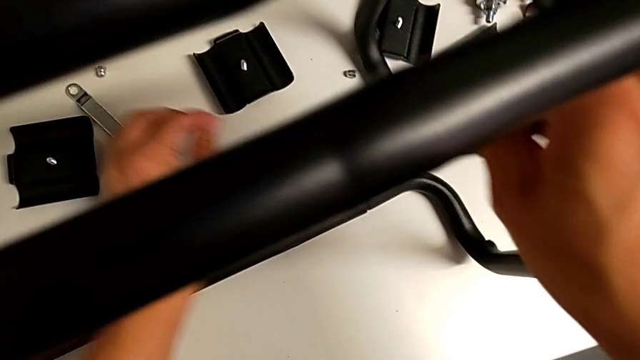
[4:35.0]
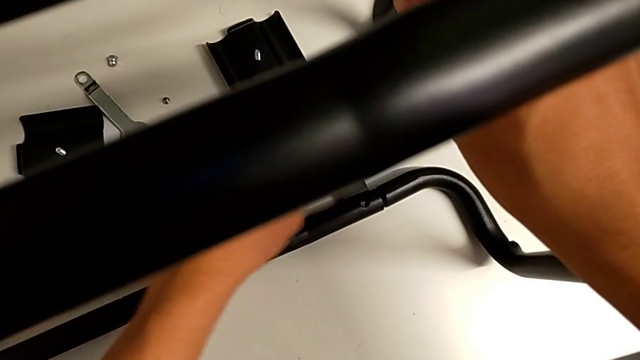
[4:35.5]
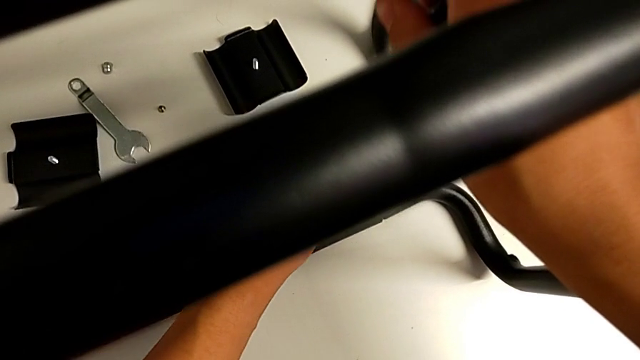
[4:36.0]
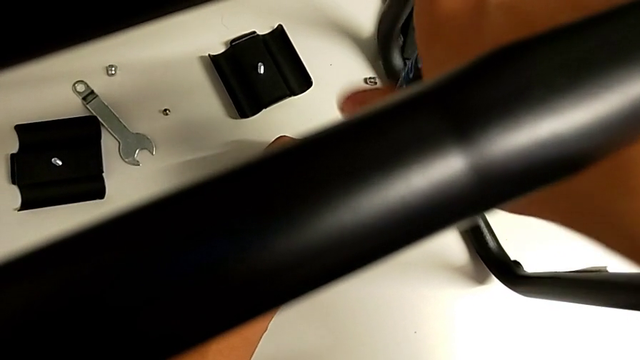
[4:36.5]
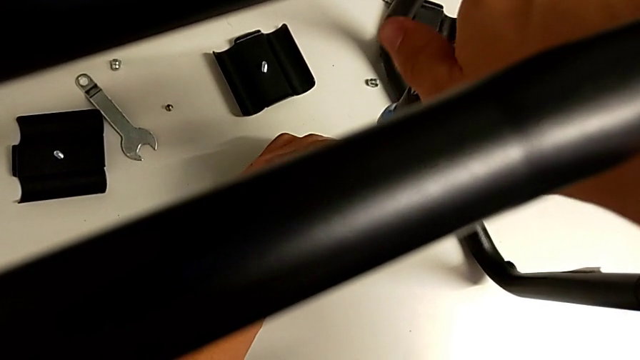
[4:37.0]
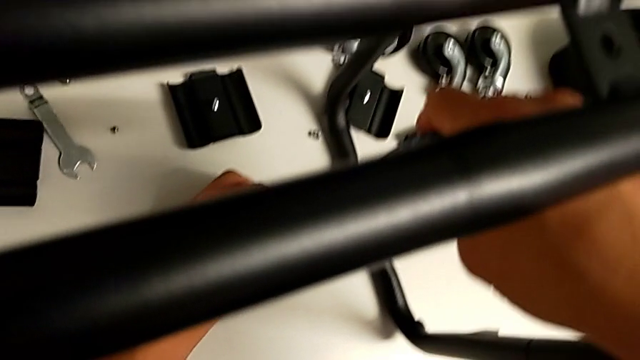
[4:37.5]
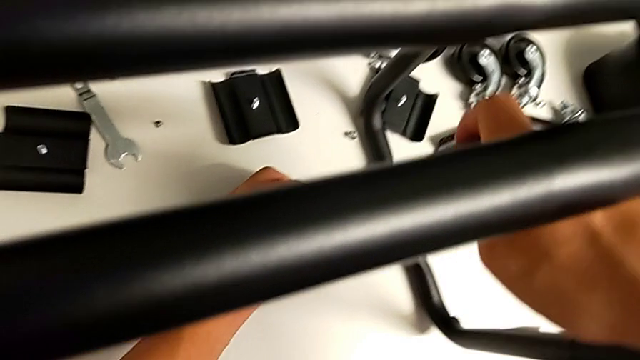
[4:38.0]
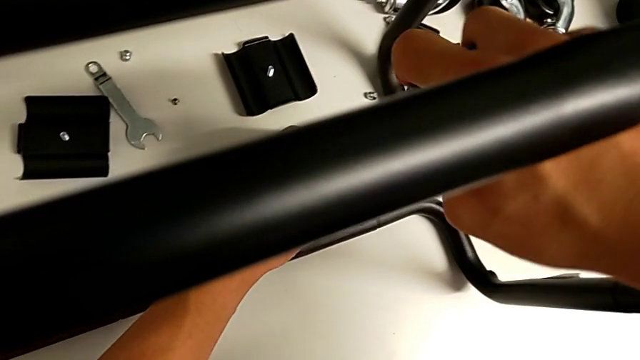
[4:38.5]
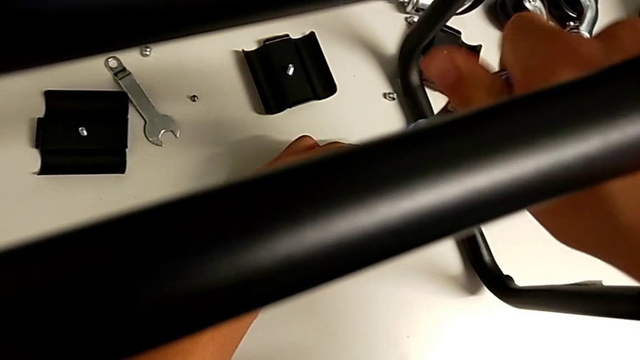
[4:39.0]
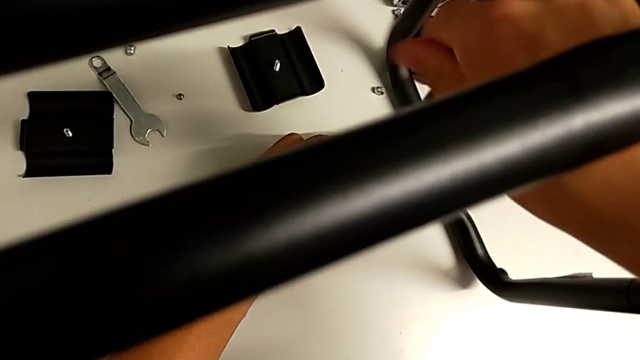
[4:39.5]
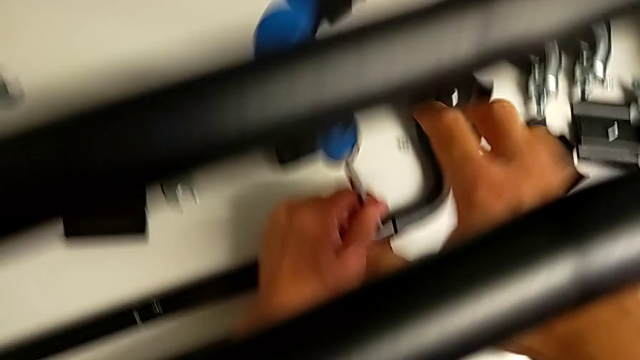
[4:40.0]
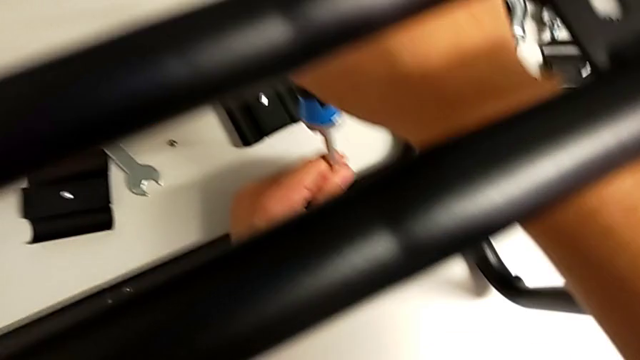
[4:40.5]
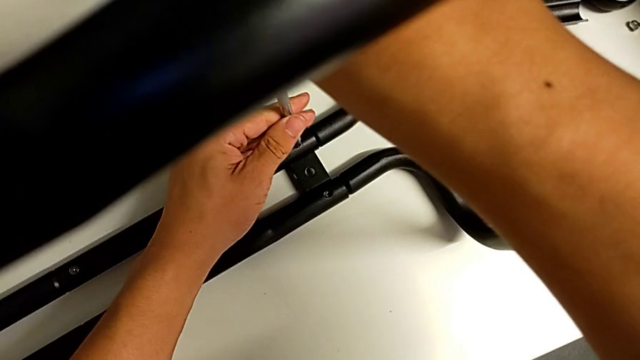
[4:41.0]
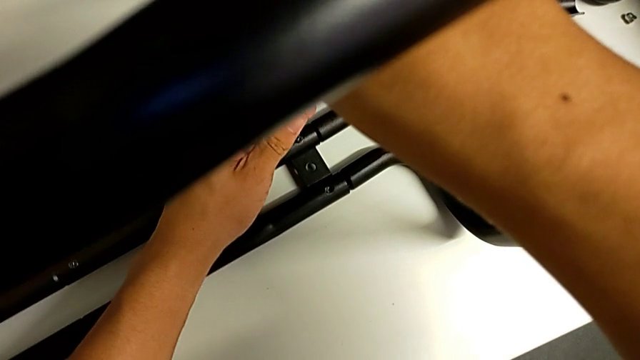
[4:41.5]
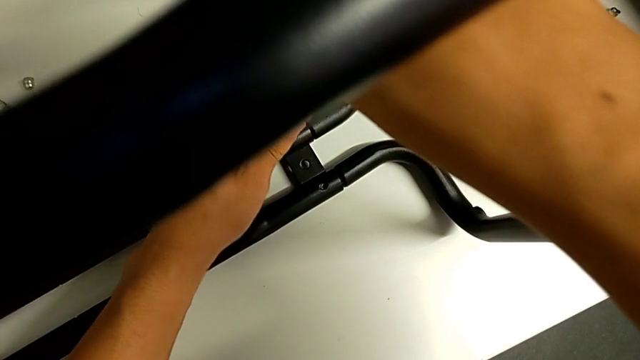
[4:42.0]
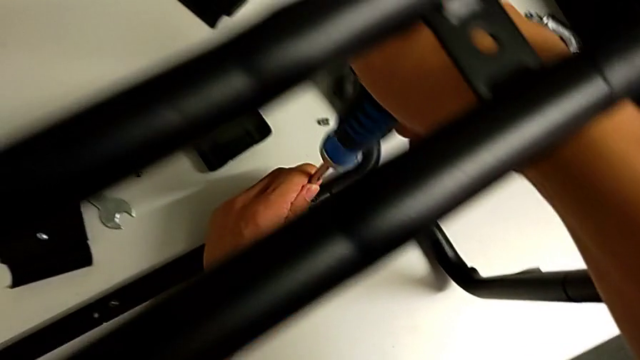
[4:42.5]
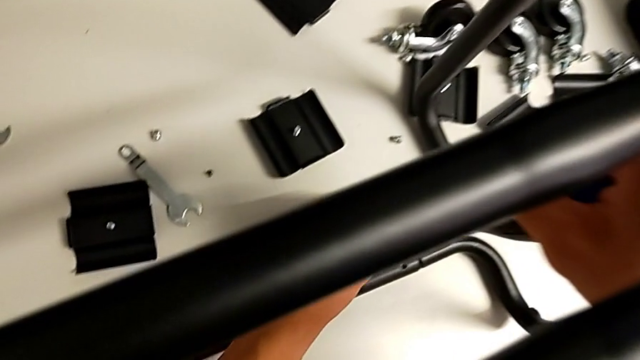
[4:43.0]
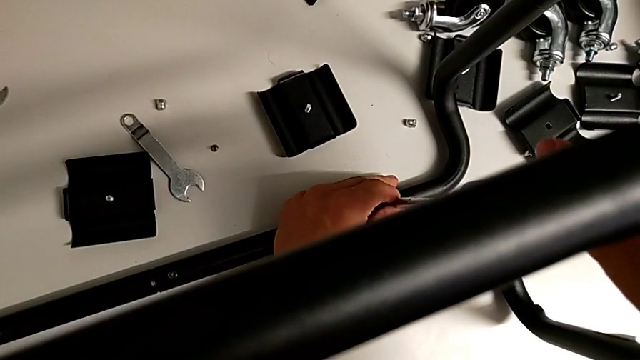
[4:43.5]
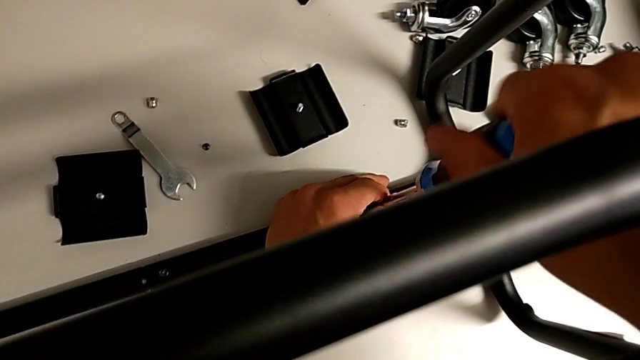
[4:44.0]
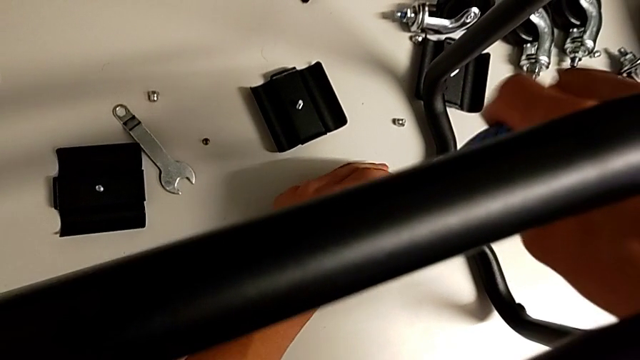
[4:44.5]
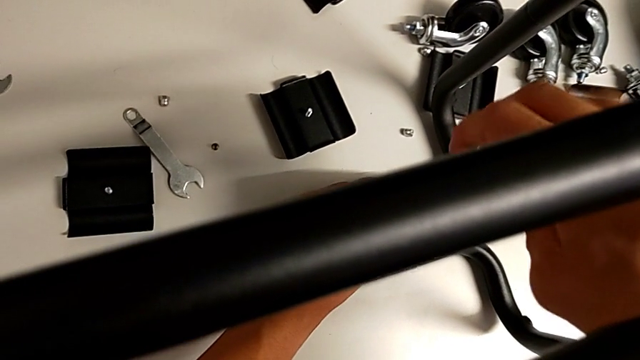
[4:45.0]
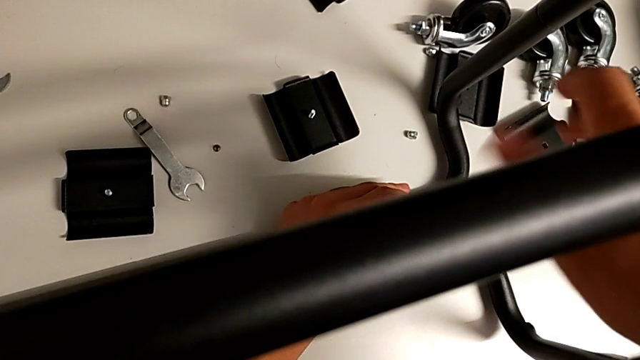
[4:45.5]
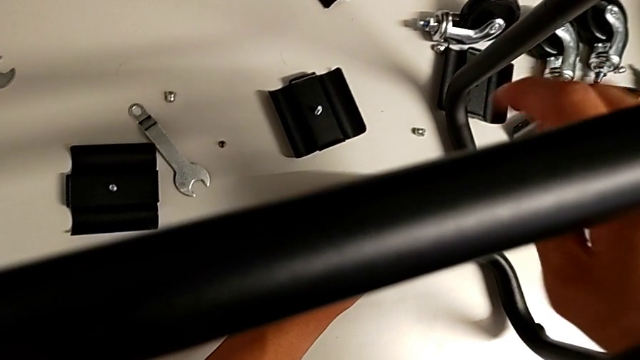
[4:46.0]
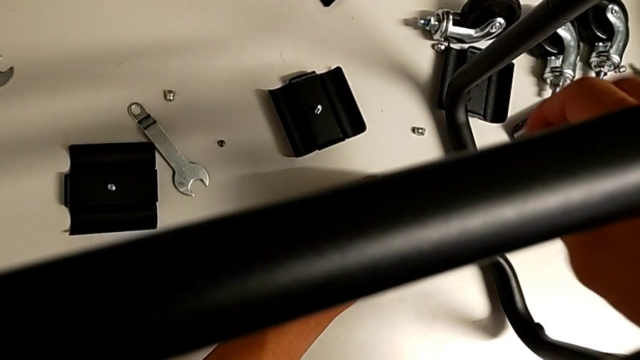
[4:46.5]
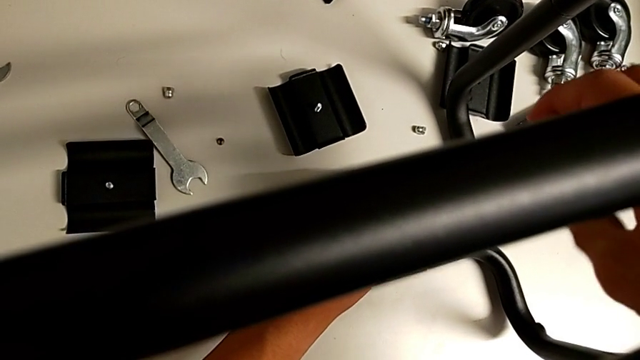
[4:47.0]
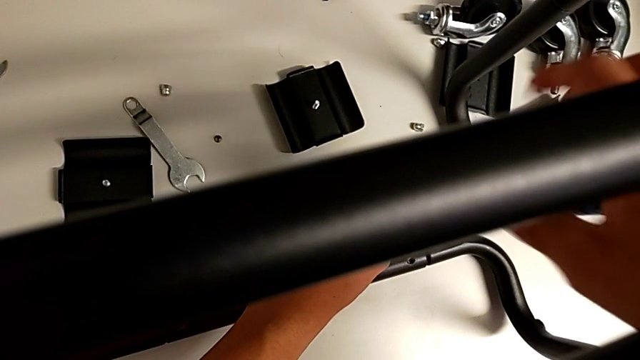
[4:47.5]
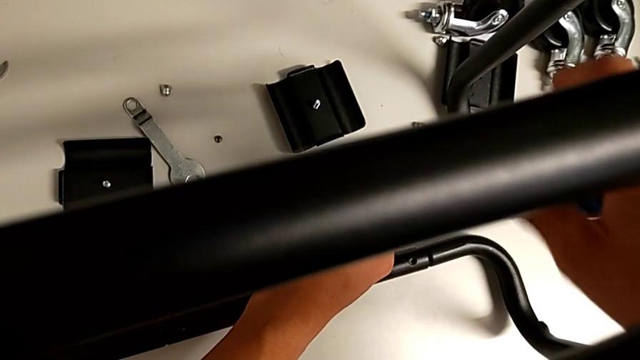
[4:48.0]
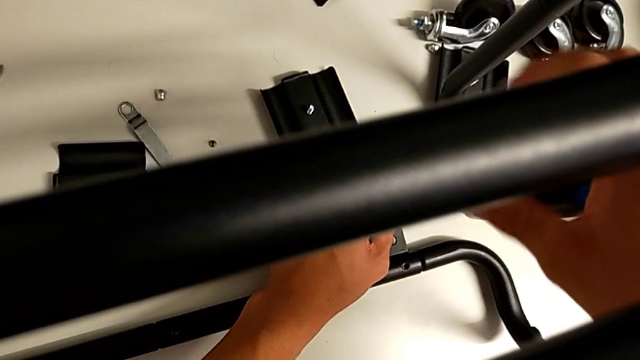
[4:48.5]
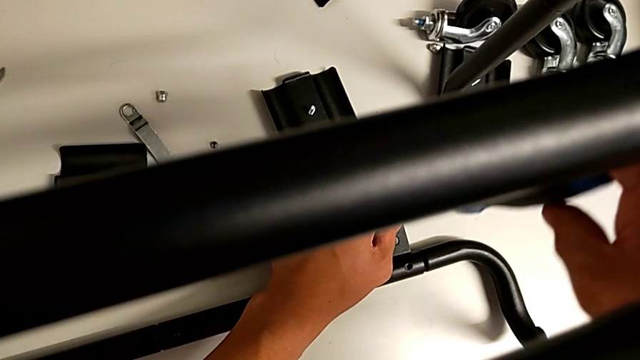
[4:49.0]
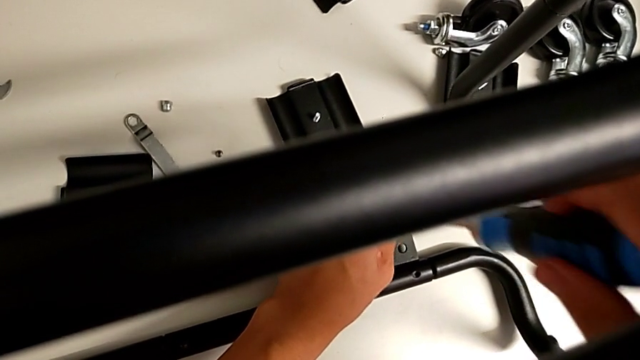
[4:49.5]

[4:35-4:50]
The camera wearer is unscrewing the button screws from the sidebars. They unscrew the screw twice.

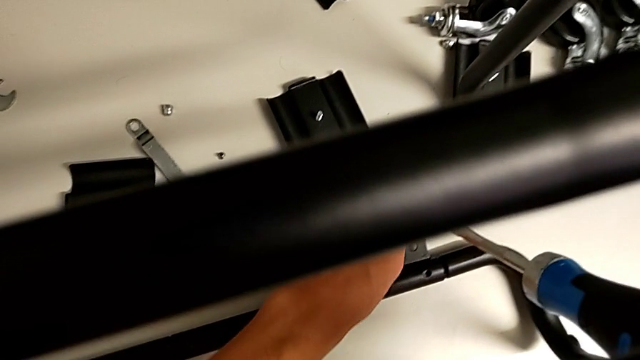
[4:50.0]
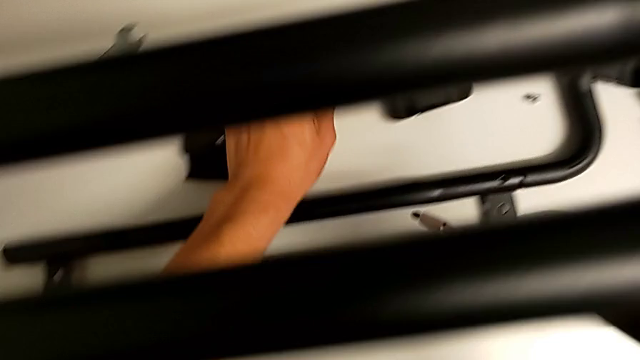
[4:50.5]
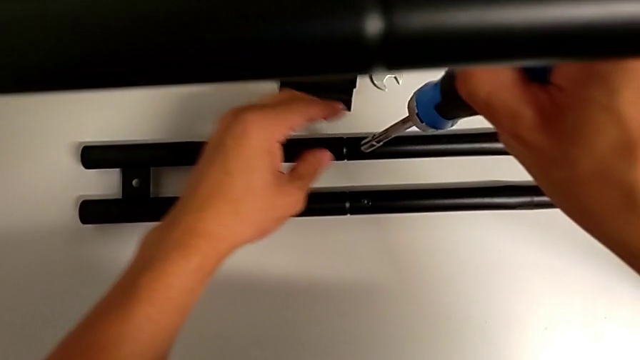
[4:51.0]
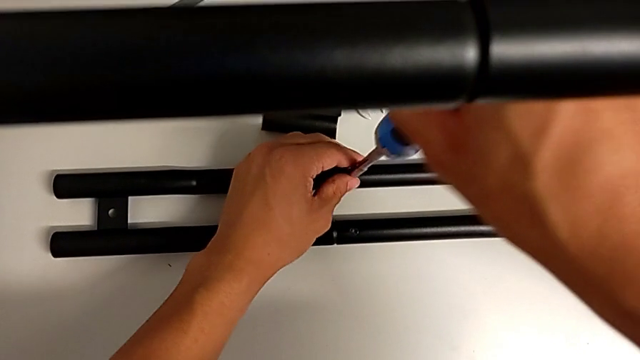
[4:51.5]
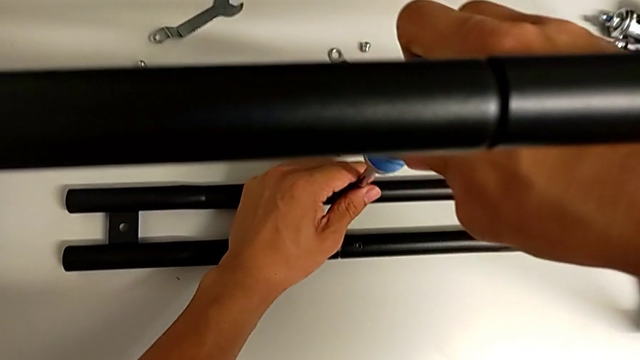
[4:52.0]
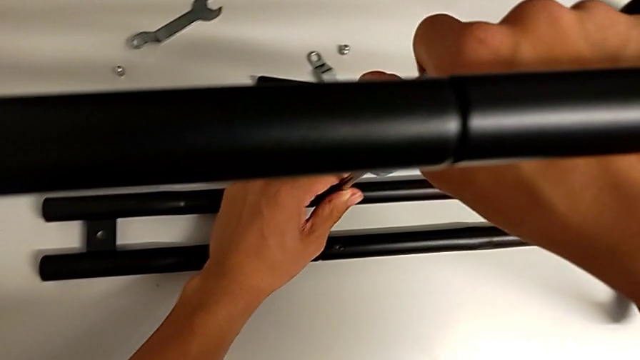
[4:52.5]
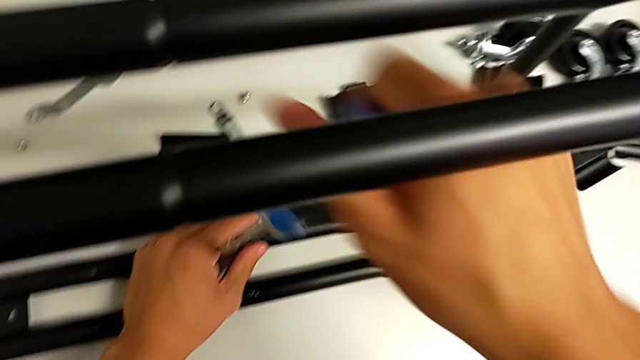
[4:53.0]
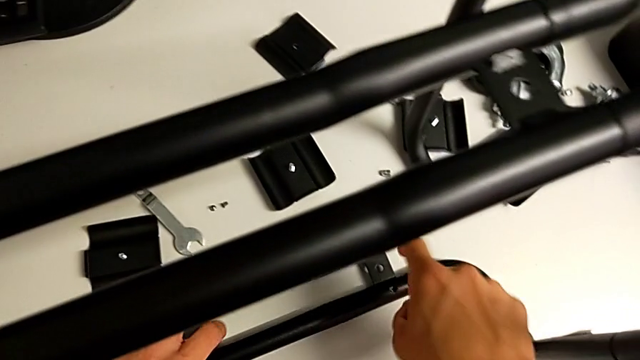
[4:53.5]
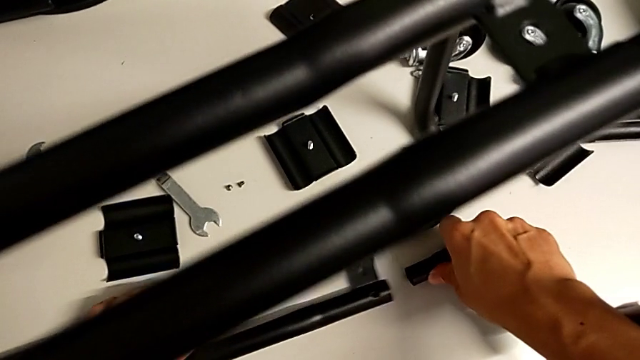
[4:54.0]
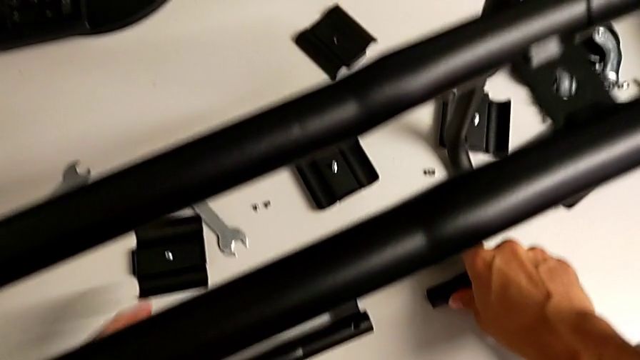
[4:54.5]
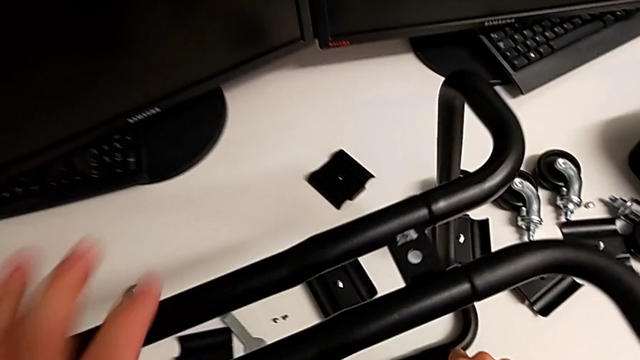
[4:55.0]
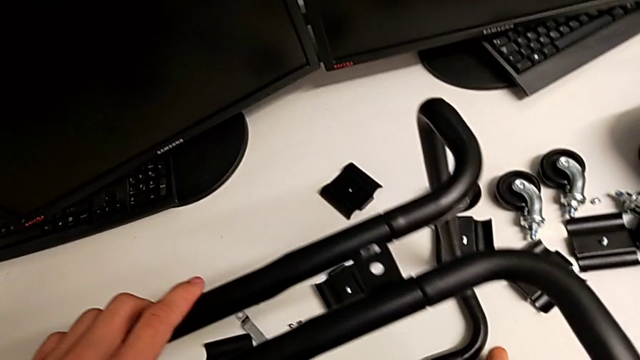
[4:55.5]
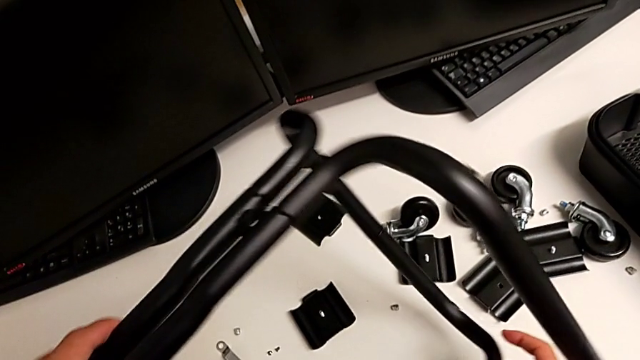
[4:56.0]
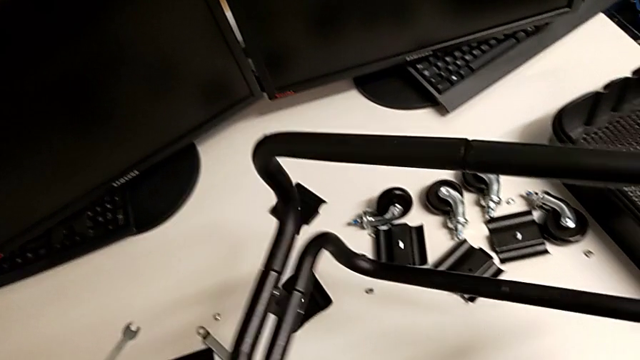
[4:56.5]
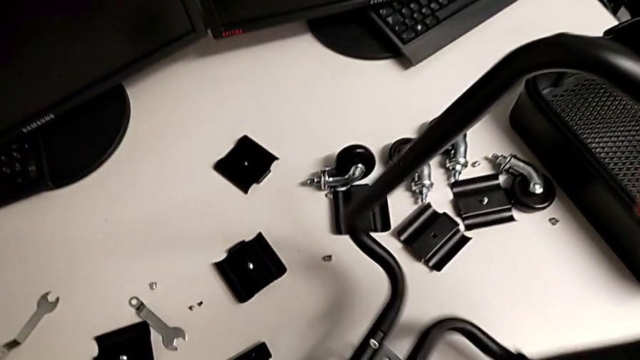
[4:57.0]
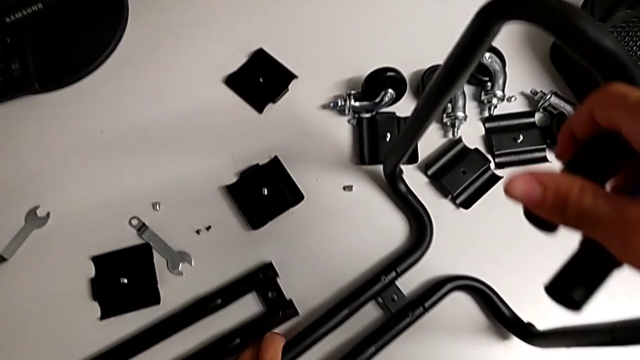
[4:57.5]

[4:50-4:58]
The camera wearer is unscrewing the bottom screws from the sidebars. They insert the screwdriver, unscrew the screw, split the leg and flip the utility cart.
